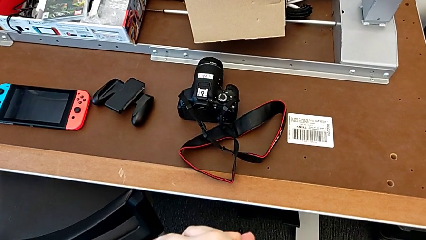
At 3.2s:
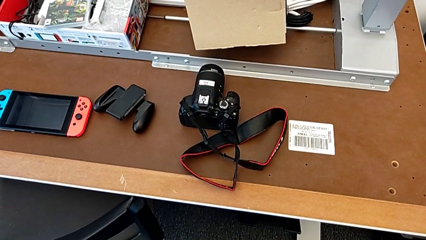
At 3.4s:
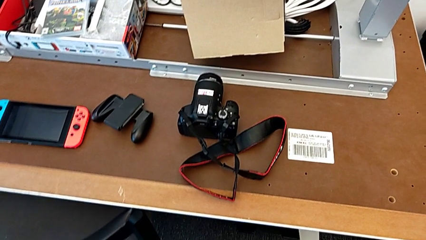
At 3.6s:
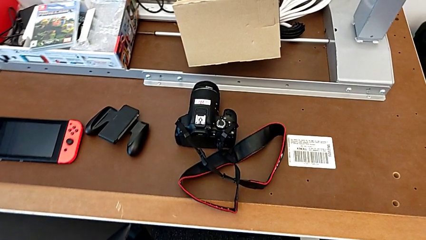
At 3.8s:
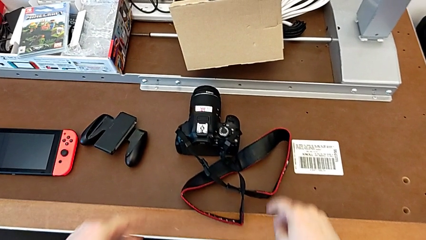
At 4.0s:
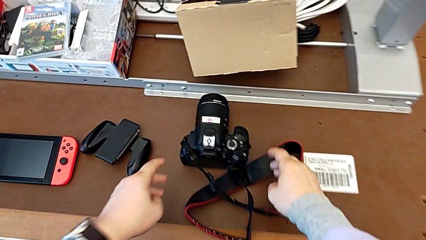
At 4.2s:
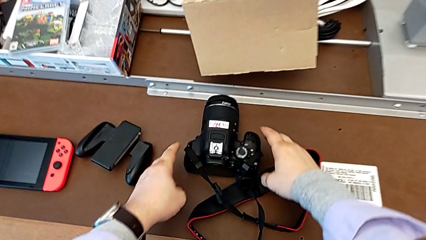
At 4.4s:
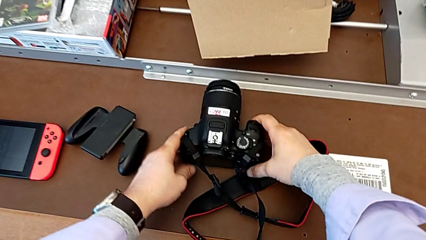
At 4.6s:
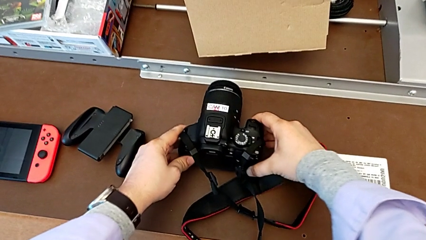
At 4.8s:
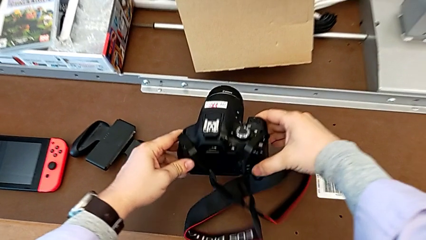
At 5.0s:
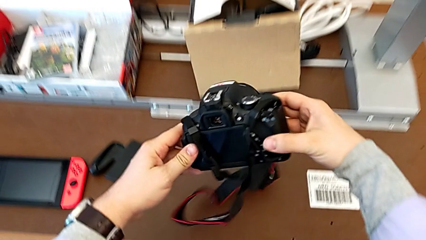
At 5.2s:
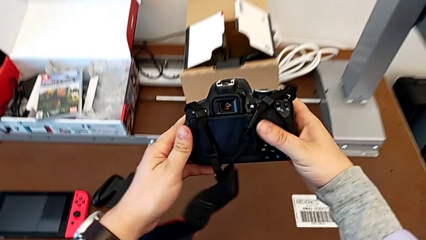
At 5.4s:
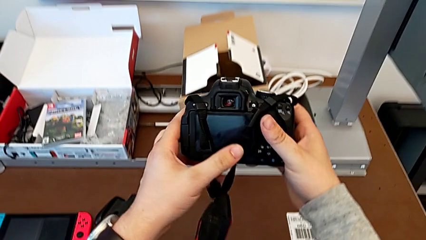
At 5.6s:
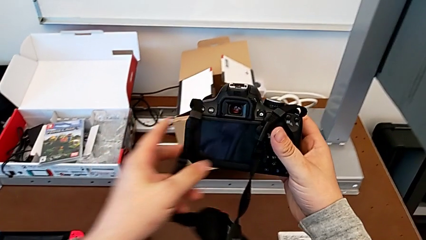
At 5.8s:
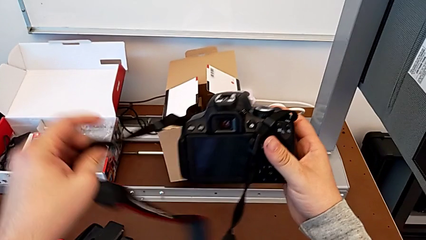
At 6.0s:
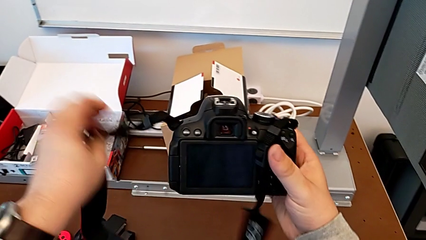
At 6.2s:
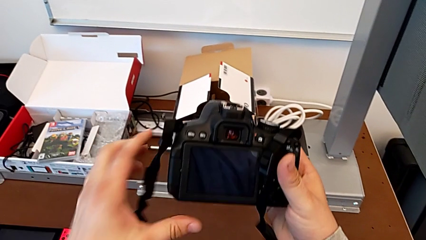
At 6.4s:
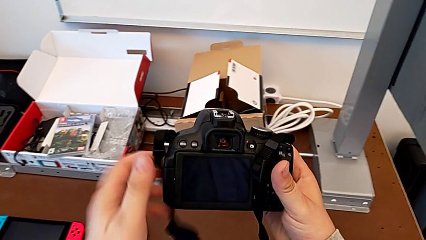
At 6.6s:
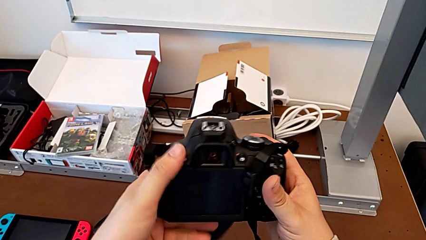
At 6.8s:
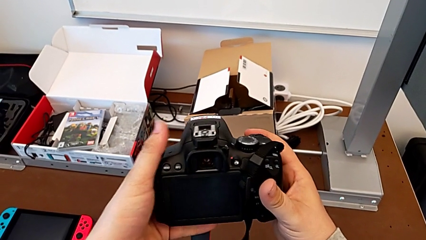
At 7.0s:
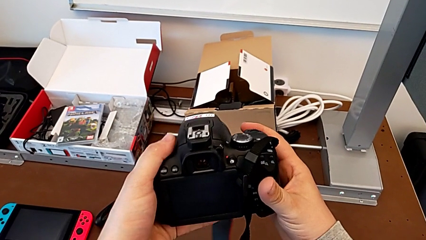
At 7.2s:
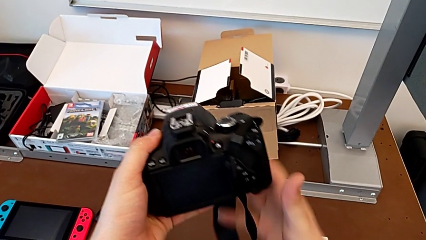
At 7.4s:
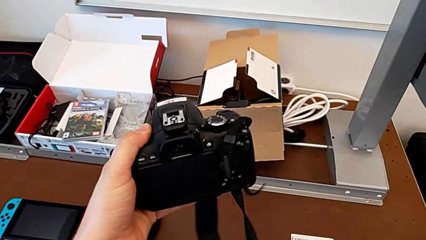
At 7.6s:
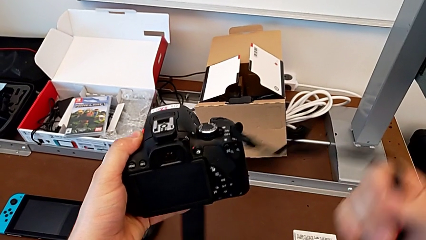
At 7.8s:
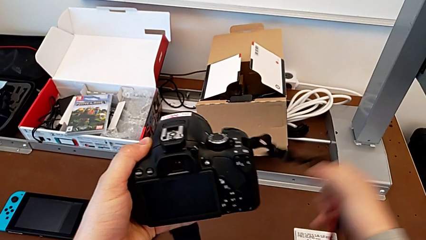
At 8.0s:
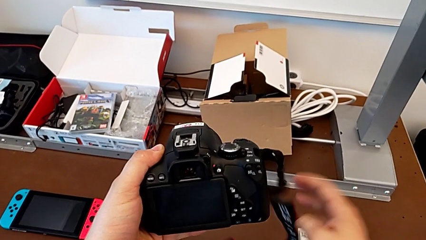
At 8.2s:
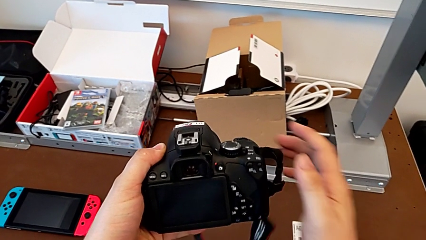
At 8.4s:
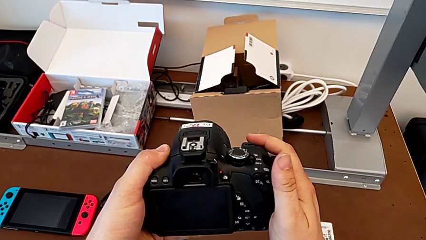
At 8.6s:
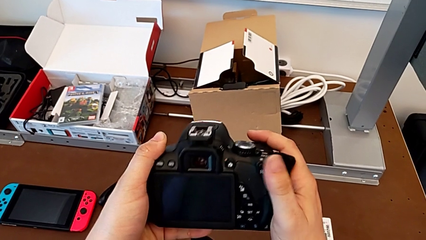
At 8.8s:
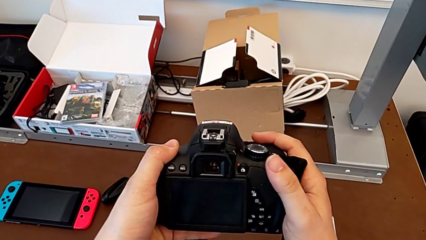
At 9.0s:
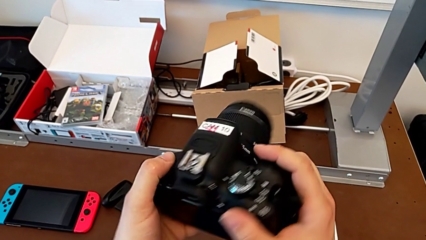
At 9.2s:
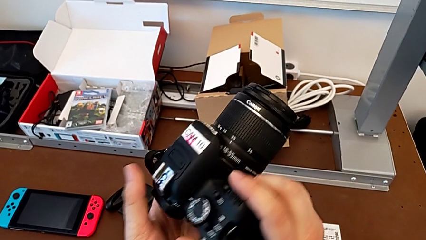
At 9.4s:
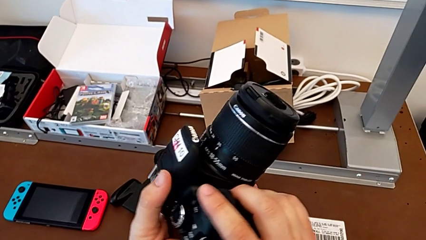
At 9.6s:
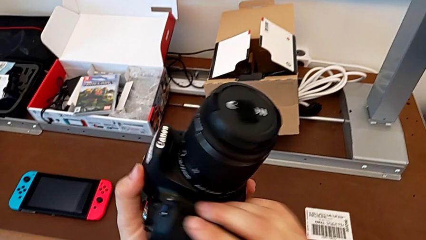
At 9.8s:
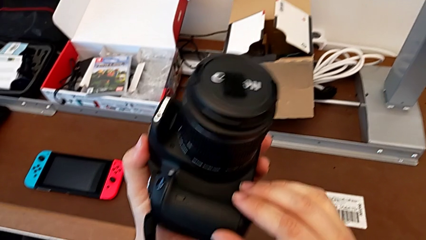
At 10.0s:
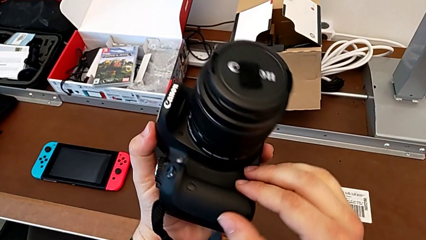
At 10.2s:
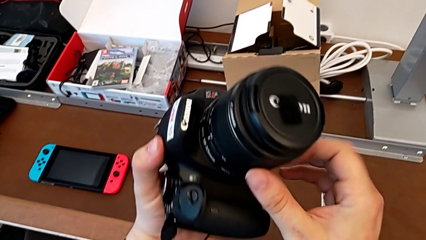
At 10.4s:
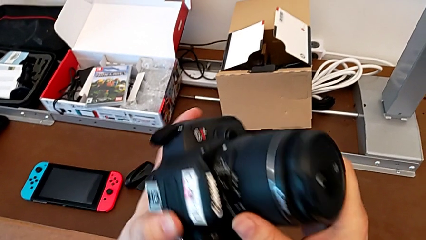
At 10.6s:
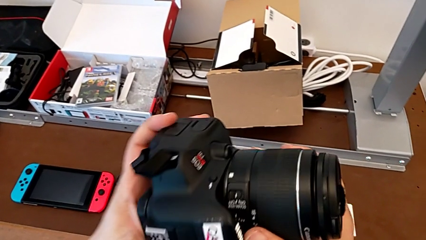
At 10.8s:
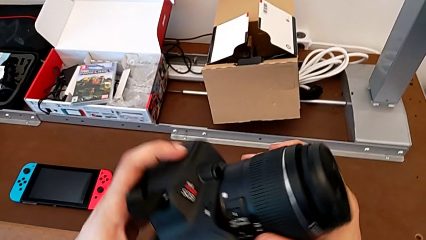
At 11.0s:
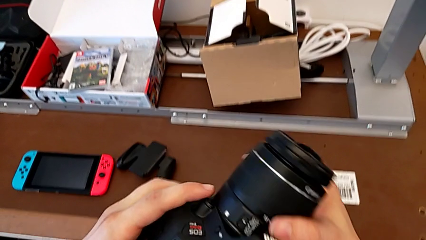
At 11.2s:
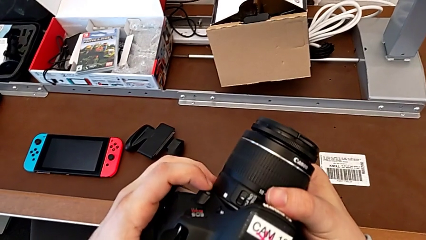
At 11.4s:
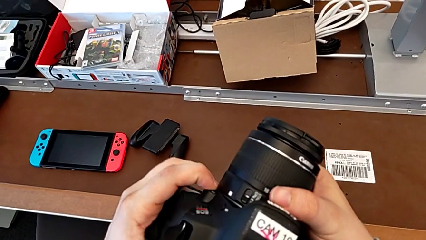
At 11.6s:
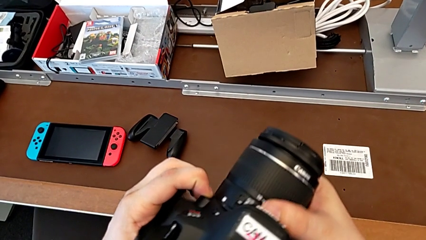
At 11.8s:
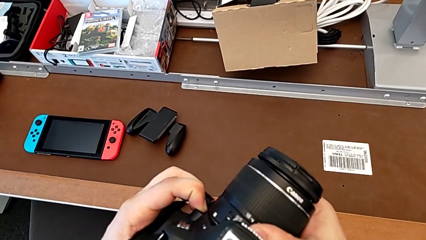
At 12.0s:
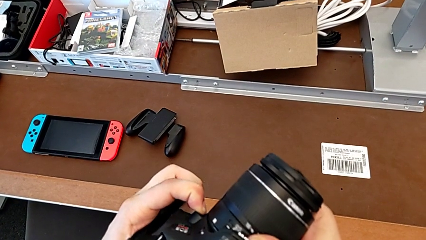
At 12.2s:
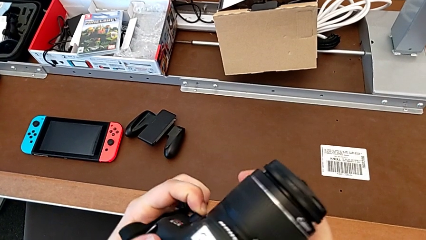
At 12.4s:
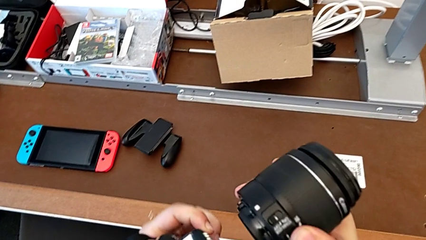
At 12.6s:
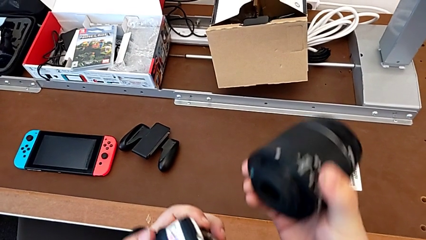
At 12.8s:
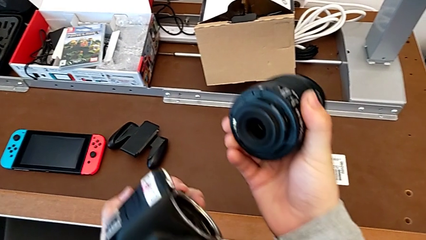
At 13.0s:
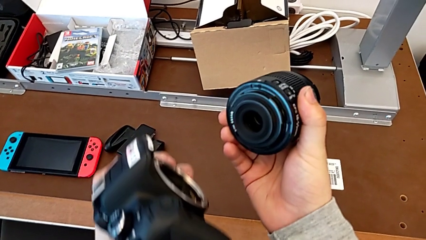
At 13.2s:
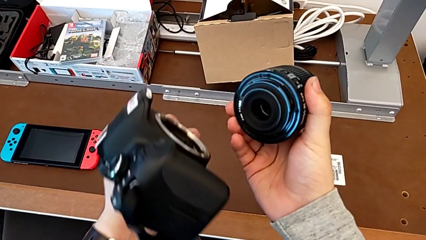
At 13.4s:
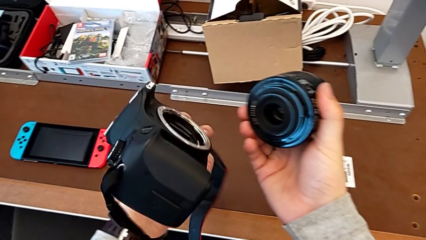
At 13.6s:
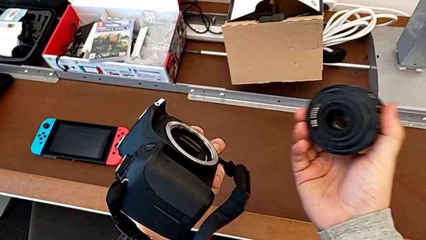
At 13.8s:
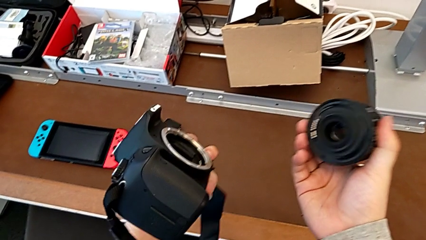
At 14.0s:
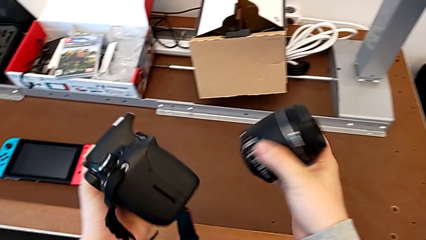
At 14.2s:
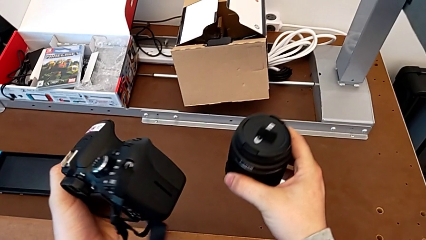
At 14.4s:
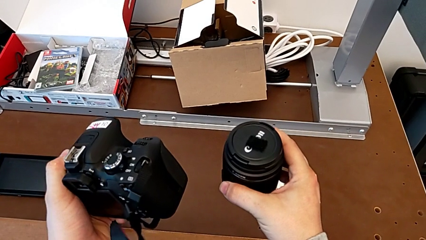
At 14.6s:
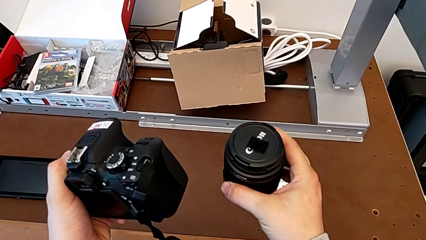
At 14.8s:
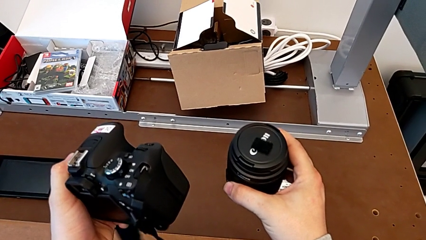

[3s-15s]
The camera wearer detaches the lens of the DSLR. They grab the black DSLR, grab the black strap, pull it twice, rotate the black DSLR, press the left release button with the left hand, withdraw the rounded lens with the right hand and turn it.

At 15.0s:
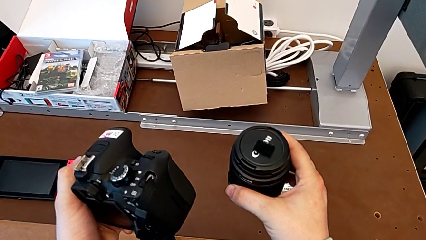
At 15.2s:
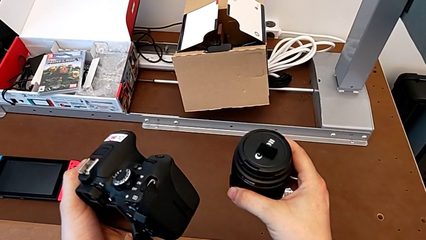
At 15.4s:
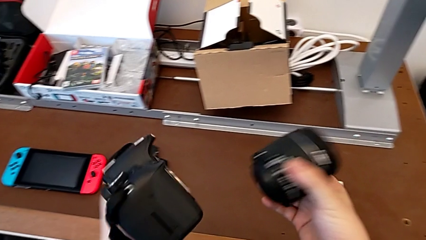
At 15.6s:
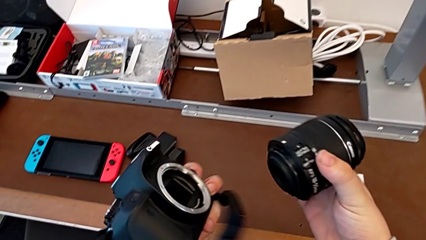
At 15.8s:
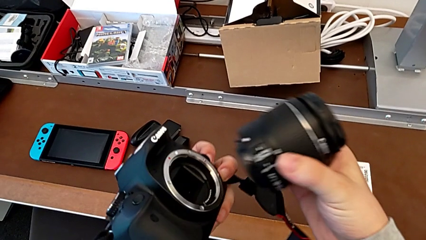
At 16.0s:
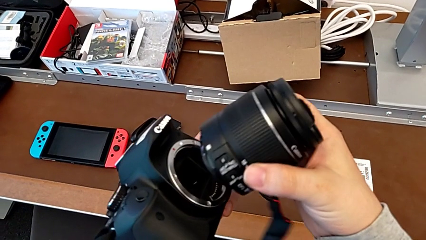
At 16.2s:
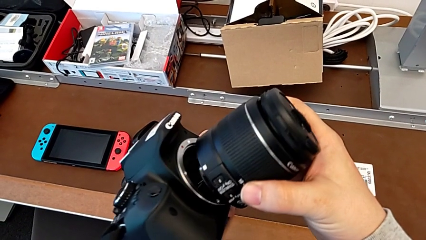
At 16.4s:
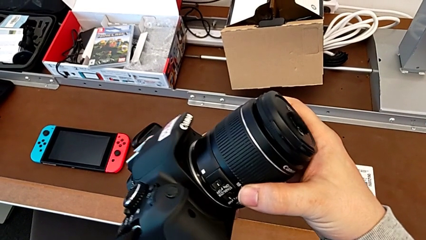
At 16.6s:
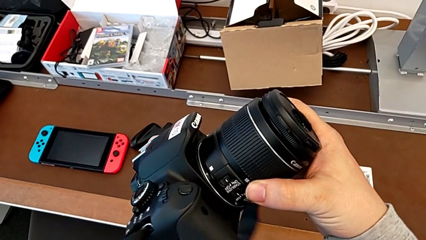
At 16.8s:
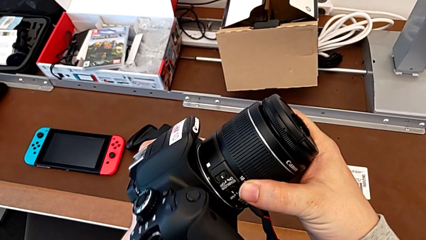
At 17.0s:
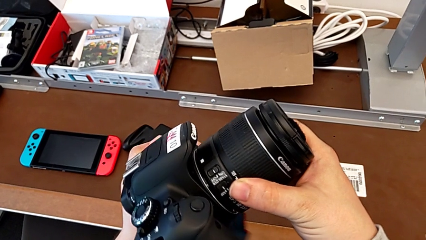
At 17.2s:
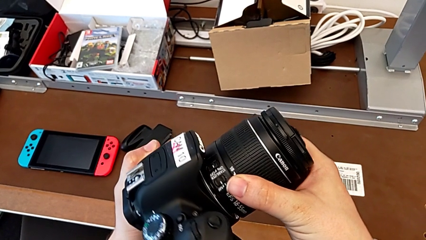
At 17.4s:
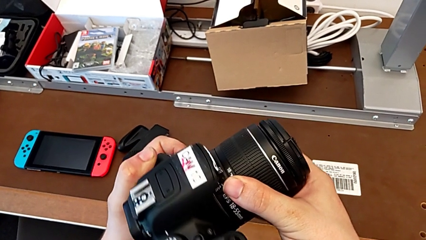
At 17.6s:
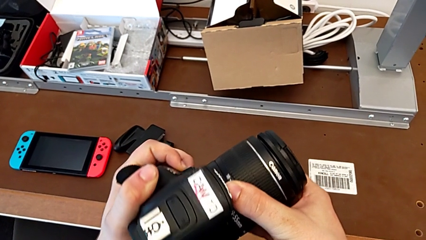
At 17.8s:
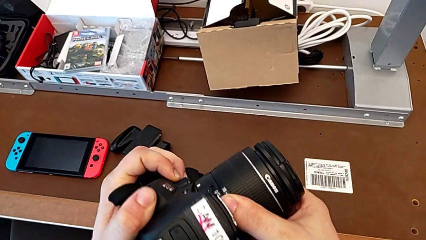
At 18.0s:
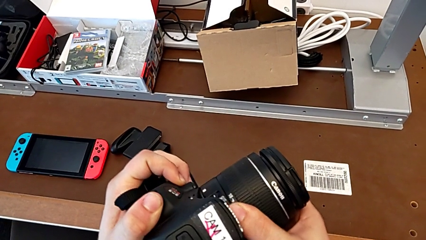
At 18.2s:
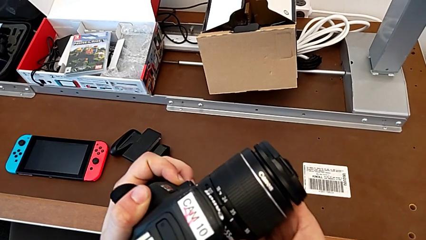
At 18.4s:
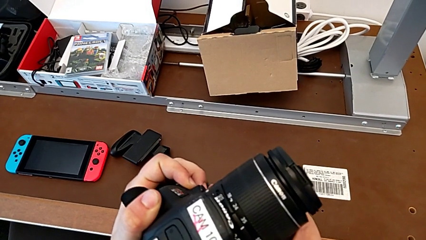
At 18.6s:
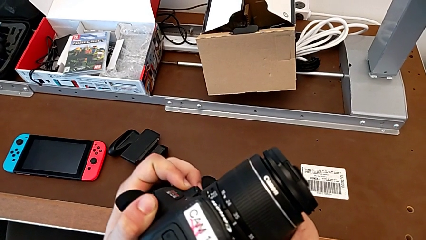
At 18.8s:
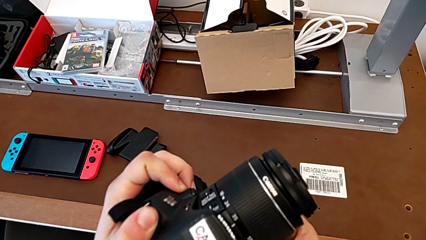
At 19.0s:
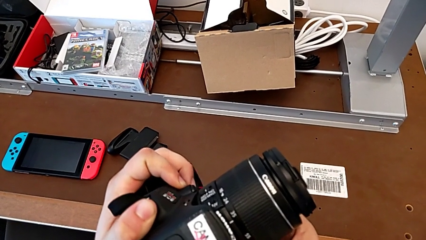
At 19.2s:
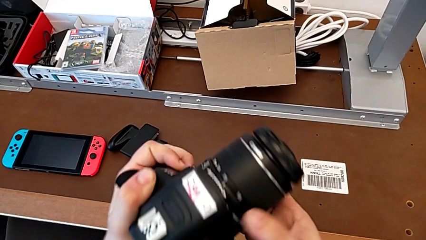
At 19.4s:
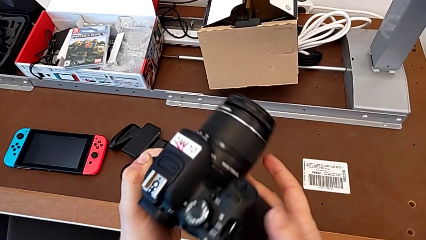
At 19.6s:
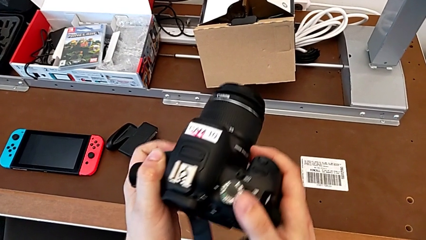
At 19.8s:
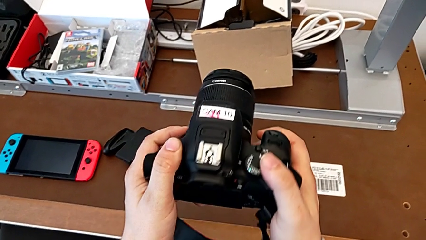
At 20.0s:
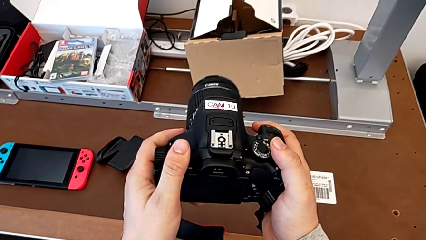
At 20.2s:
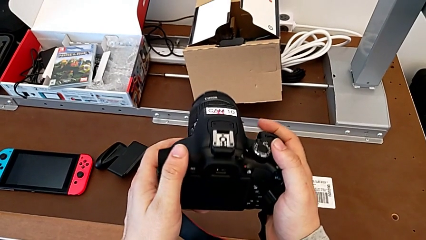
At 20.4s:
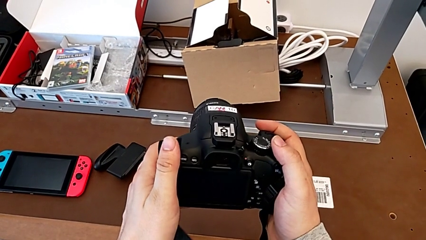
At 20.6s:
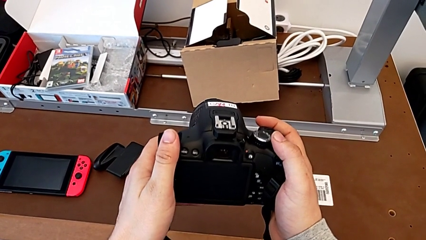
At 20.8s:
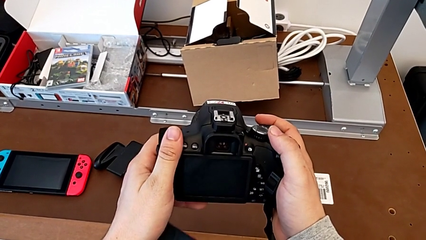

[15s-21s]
The camera wearer attaches the lens of the DSLR camera. They insert the rounded lens, rotate it and rotate the black DSLR.
